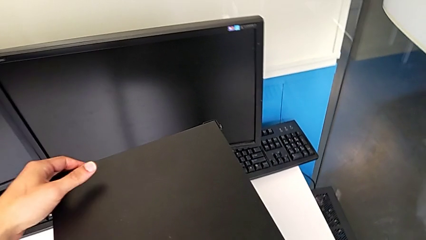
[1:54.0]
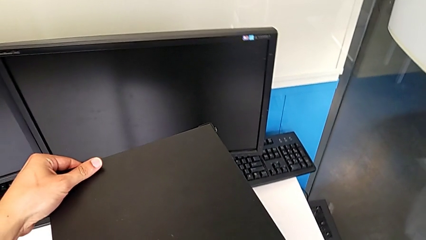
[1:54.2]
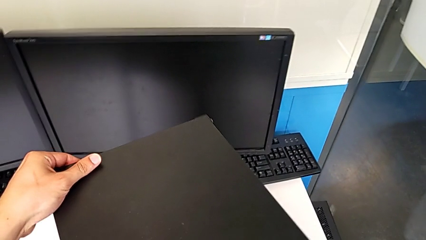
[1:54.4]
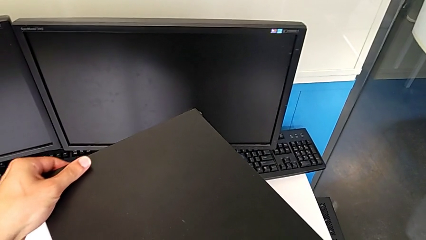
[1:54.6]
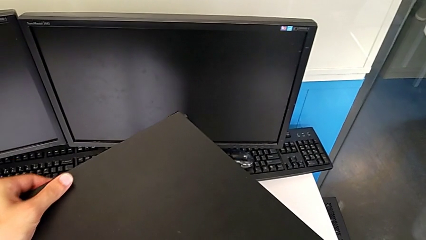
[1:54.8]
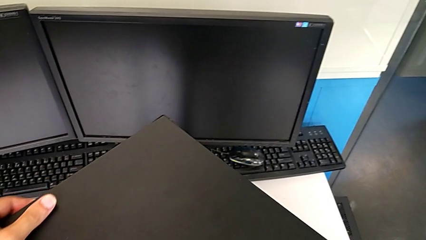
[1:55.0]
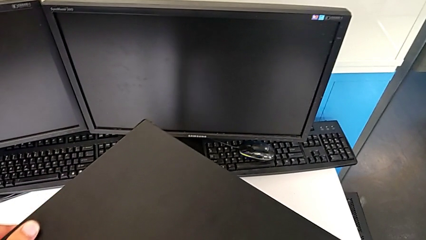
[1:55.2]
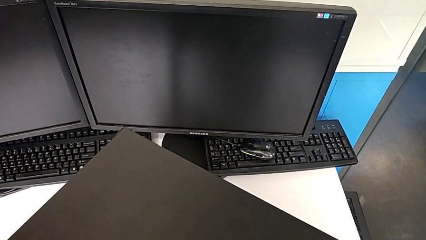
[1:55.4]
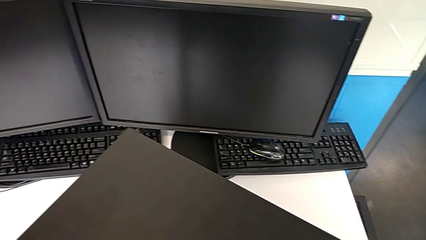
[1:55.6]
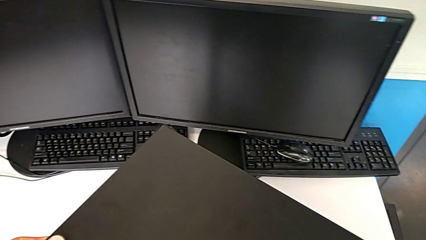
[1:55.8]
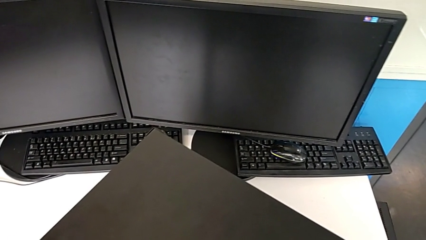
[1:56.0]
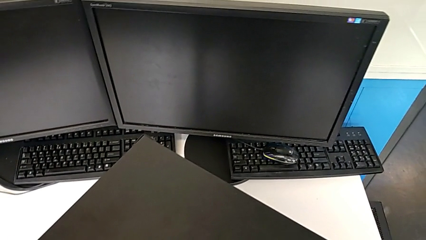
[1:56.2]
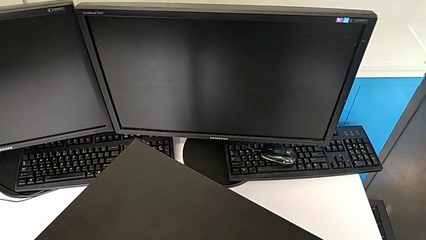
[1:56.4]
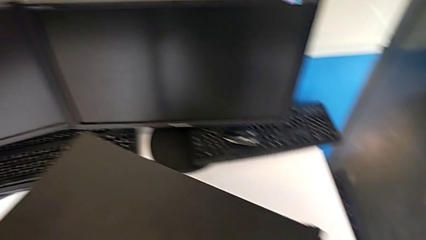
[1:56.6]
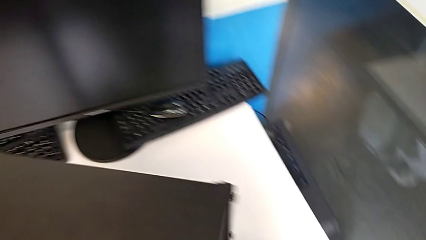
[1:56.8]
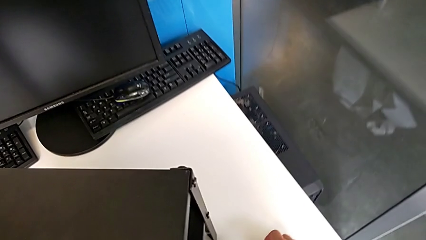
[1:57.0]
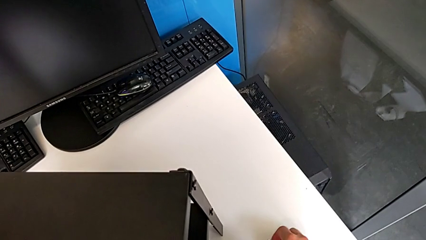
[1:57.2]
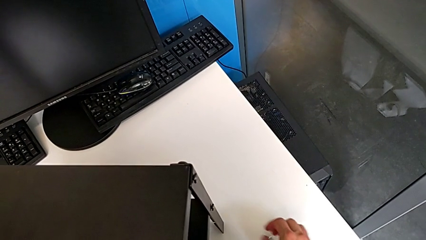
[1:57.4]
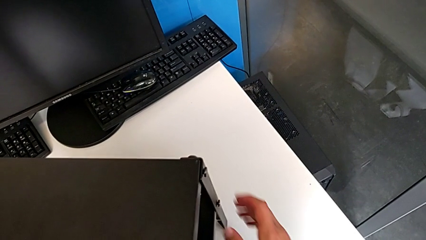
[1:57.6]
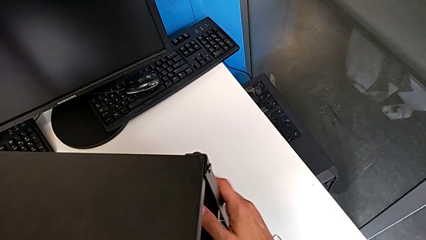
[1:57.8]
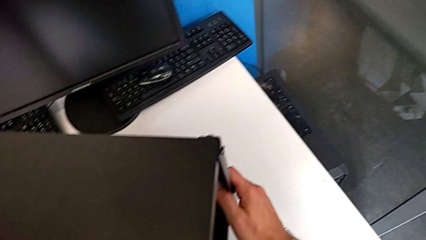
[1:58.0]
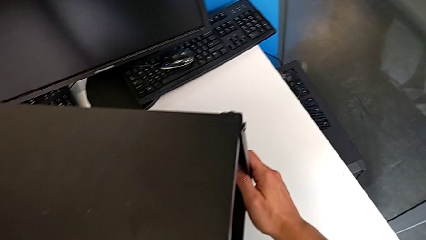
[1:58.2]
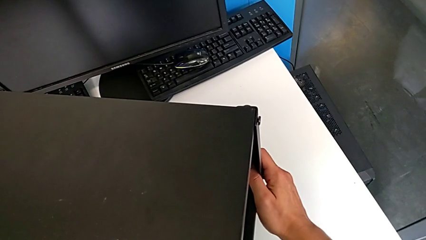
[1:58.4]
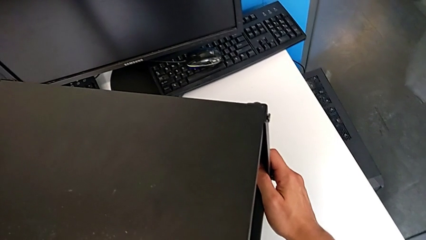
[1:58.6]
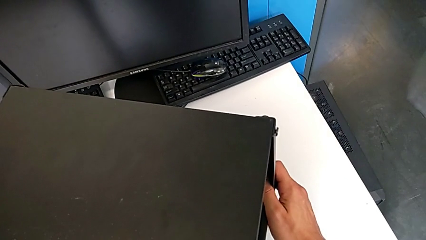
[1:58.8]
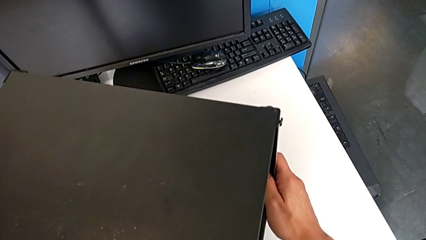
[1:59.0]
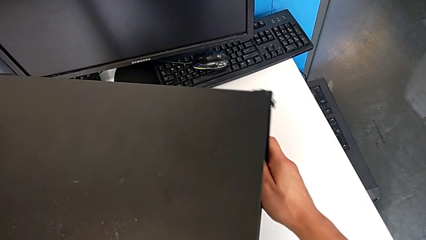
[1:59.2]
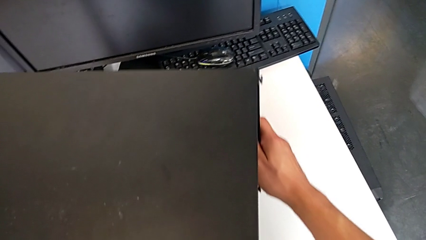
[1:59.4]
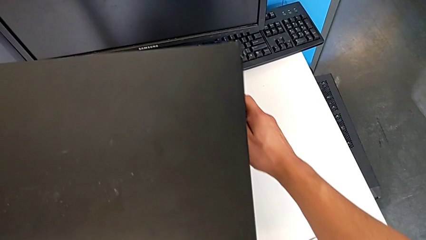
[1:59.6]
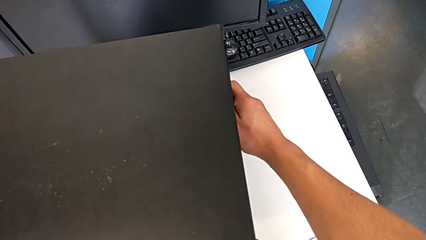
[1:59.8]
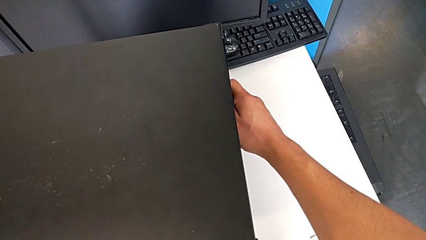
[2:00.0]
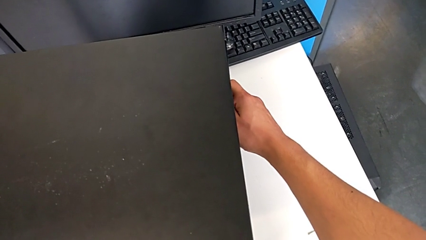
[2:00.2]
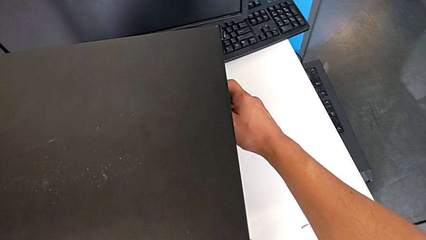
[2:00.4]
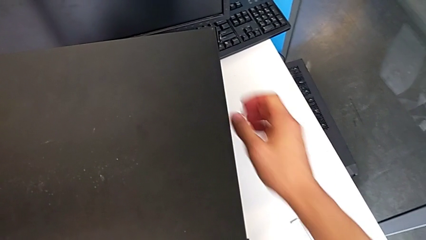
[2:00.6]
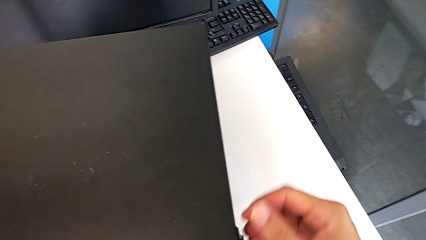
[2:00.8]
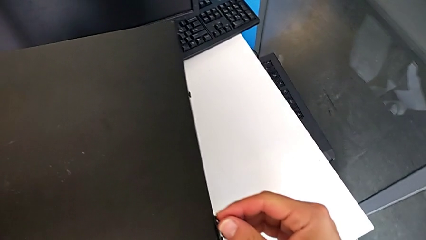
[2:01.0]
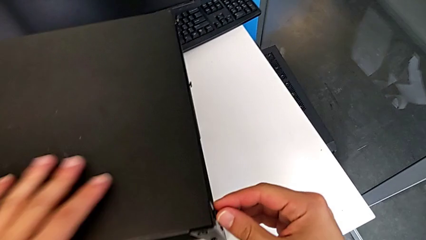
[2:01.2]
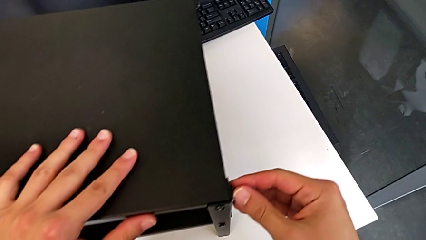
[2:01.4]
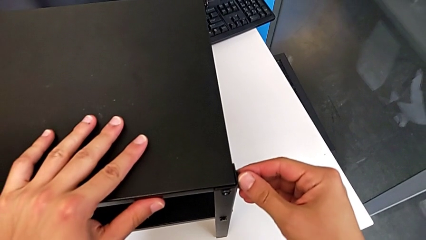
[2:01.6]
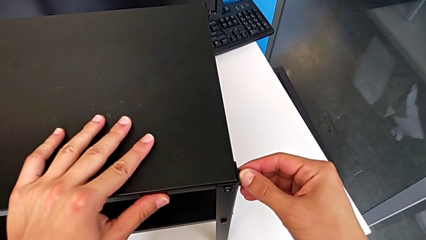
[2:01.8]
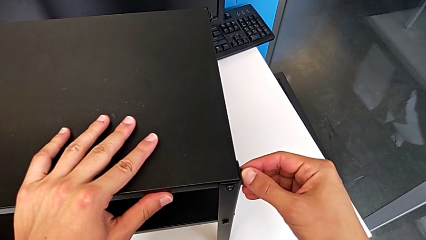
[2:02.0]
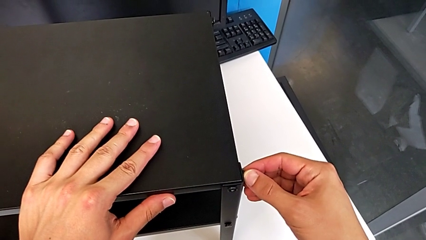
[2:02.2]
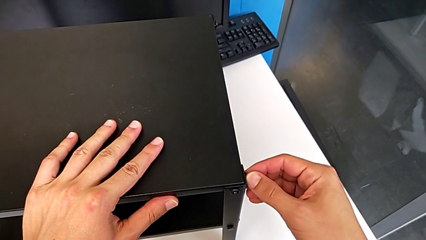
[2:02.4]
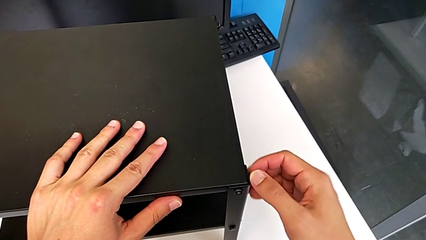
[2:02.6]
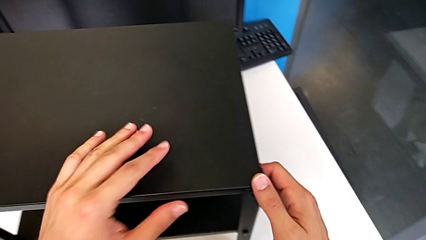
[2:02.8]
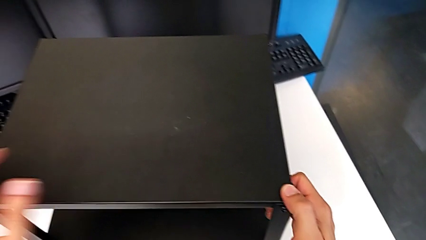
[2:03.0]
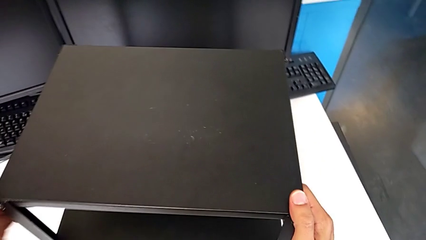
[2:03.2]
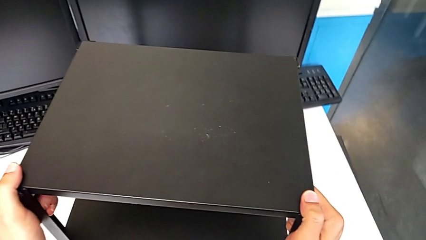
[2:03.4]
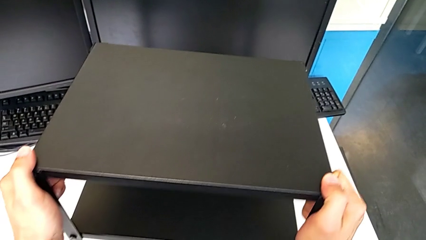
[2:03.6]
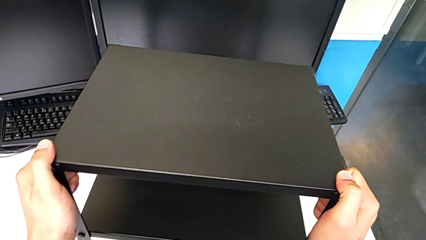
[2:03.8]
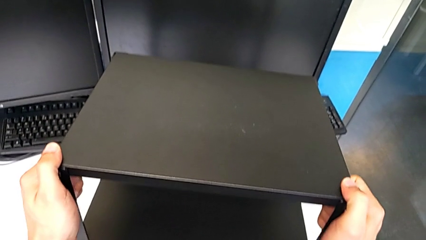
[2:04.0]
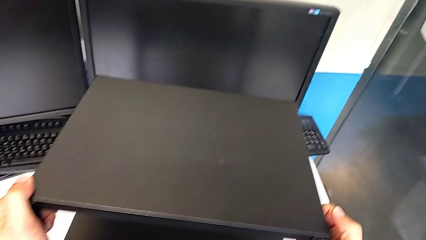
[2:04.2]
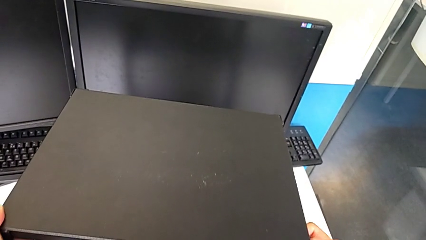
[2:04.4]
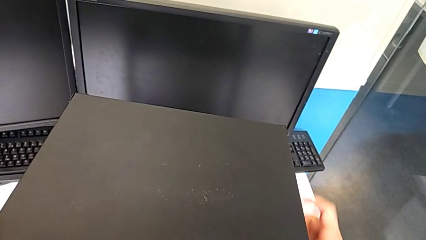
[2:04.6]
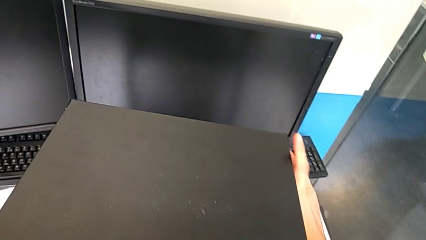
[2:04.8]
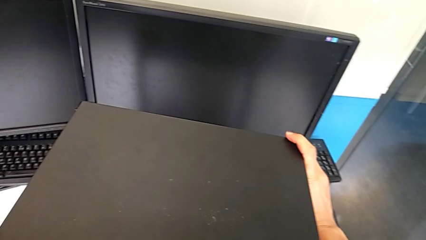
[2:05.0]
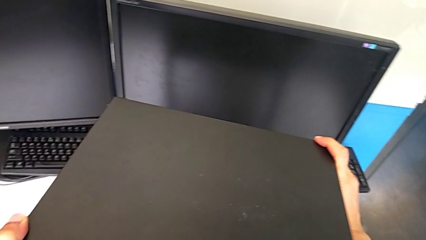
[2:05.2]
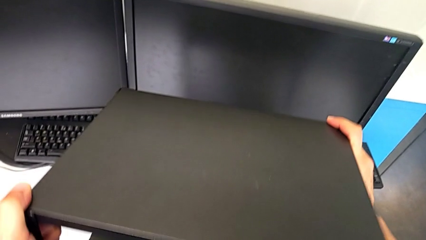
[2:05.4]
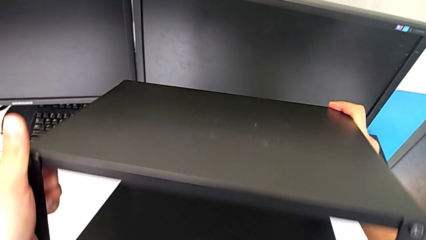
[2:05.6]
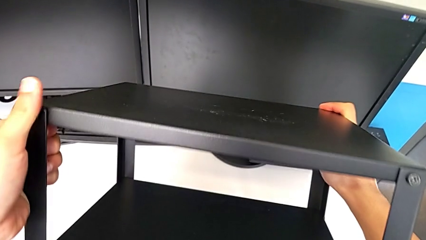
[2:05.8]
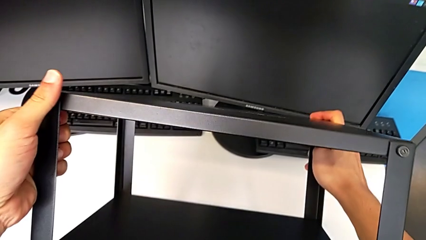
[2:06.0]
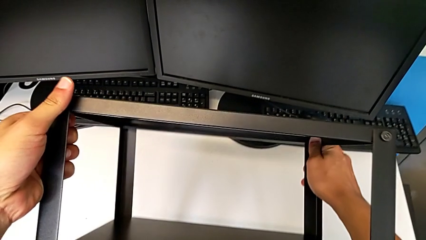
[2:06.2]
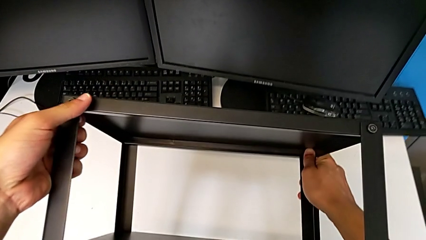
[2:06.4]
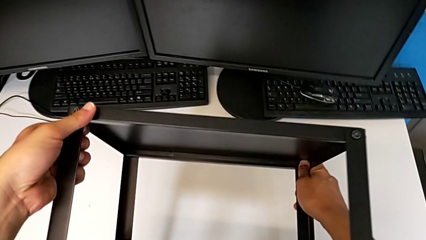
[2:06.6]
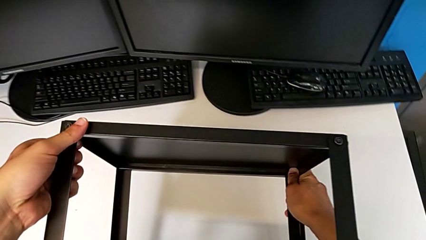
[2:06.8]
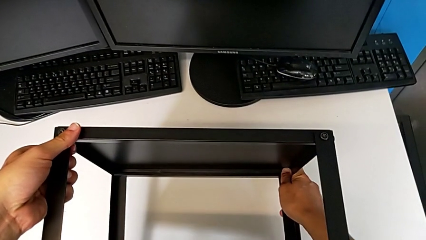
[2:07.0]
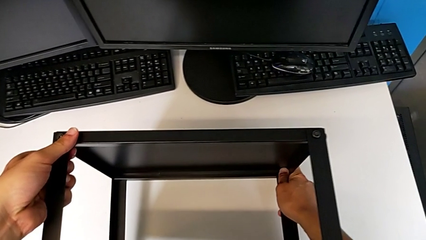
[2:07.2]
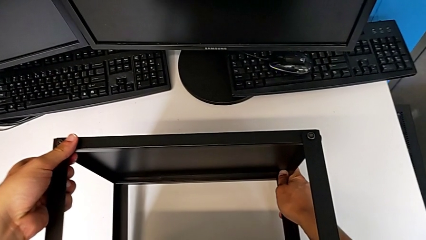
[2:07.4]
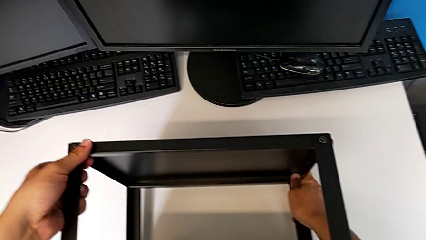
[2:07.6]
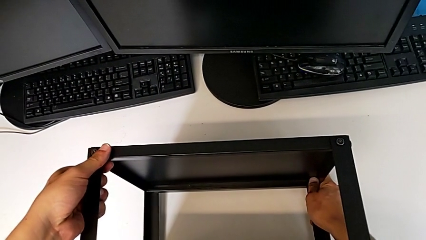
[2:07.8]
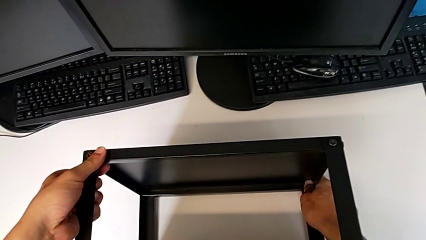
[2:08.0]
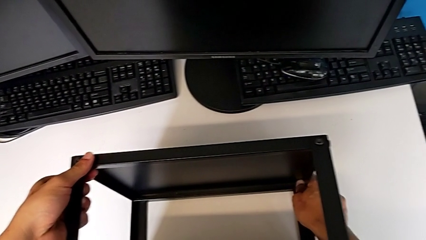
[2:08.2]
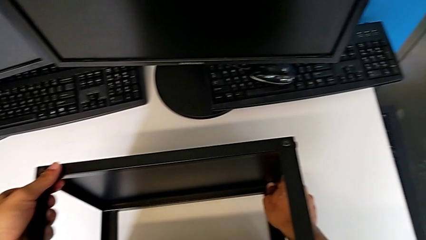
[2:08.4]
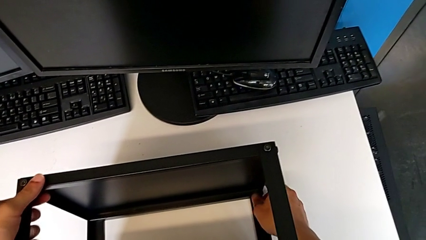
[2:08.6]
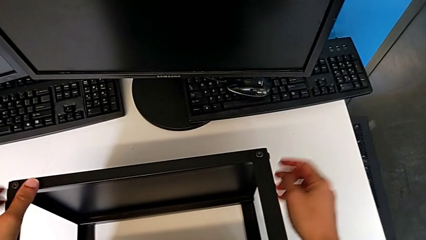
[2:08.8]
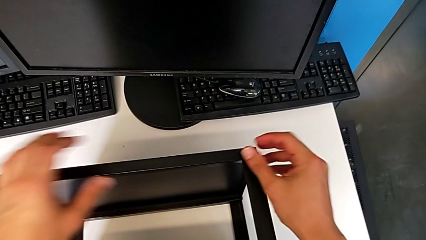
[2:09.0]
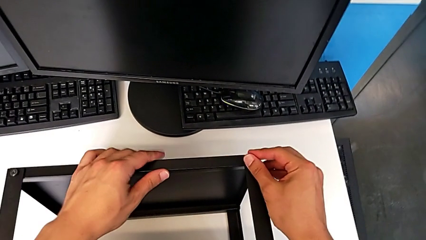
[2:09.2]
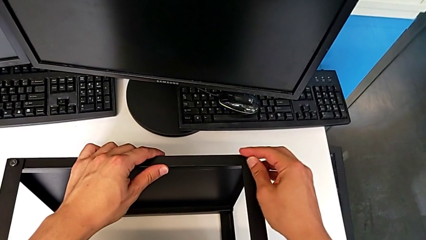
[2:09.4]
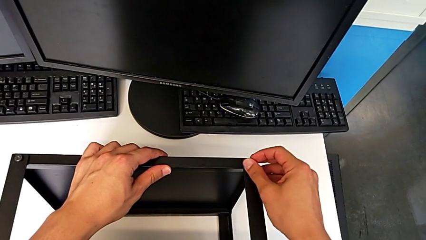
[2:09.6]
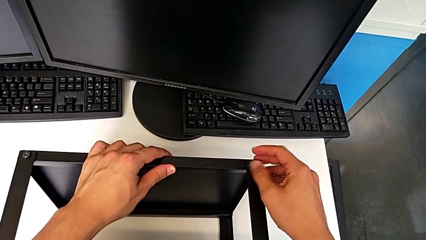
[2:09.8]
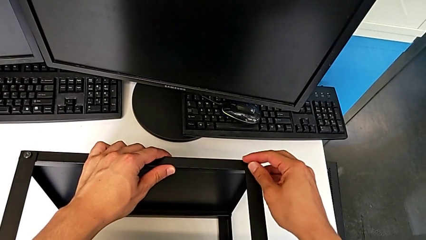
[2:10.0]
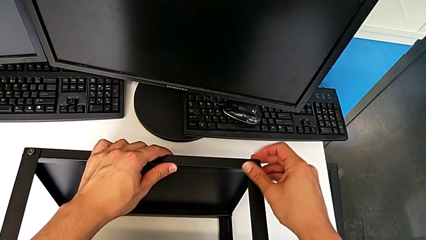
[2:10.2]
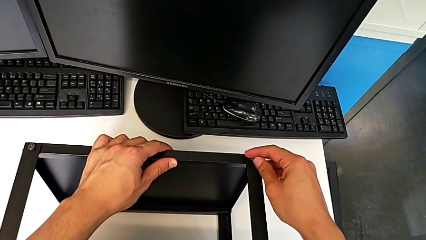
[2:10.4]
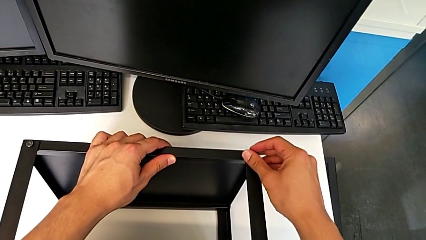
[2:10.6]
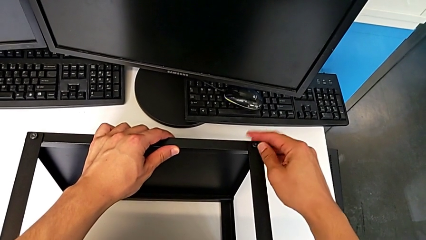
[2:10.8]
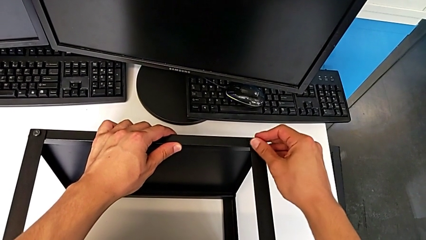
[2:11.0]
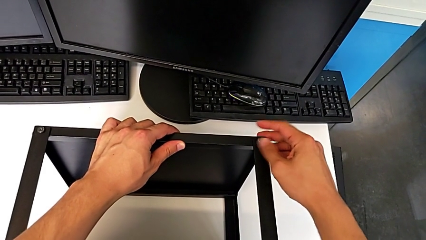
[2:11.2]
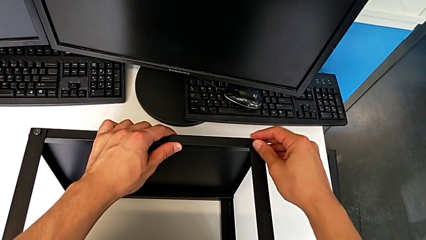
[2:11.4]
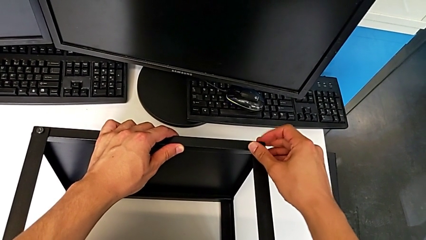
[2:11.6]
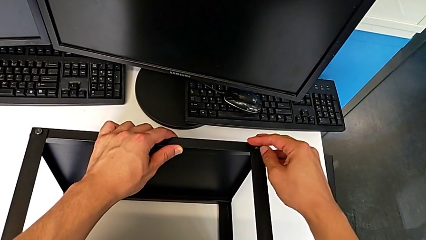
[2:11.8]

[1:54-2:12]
The camera wearer is disassembling the table top. They rotate the nightstand, place the Allen wrench, grab the nightstand, slide it, wrongly approach the hex socket head, grab the nightstand, rotate it, approach the hex socket head and unscrew it.
